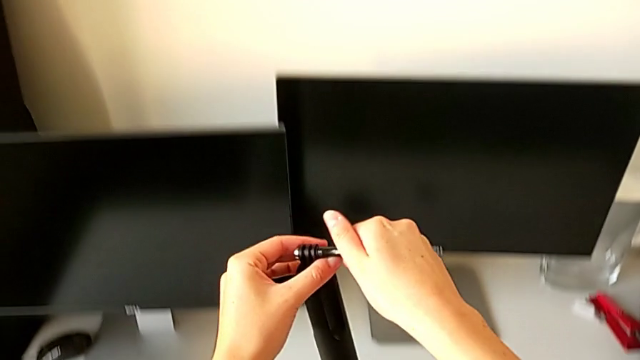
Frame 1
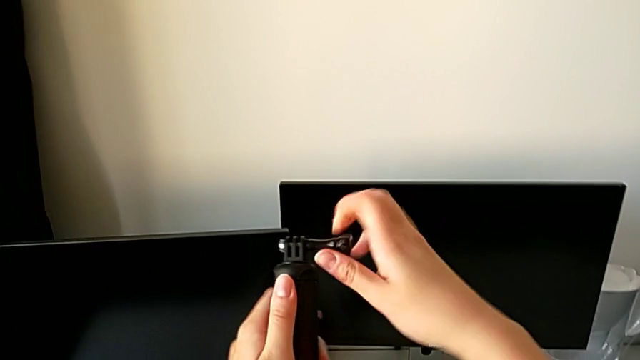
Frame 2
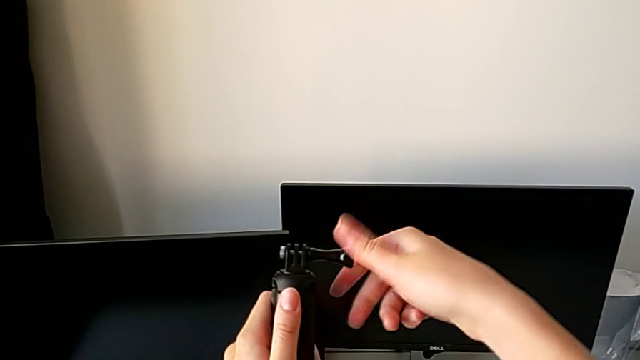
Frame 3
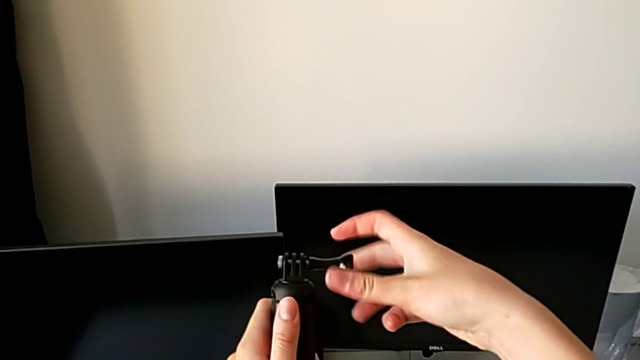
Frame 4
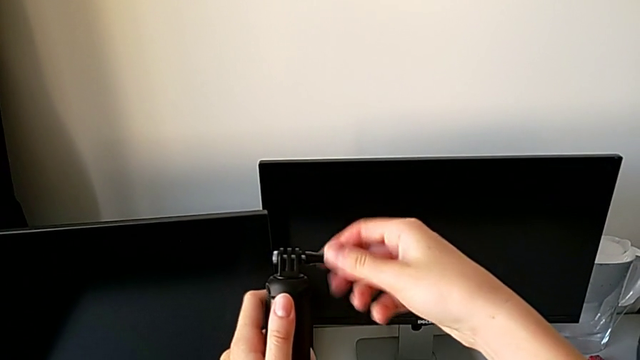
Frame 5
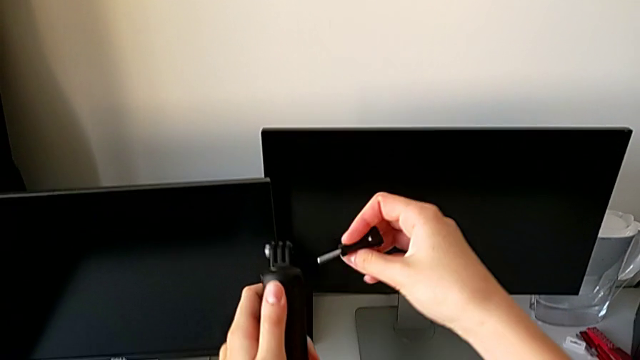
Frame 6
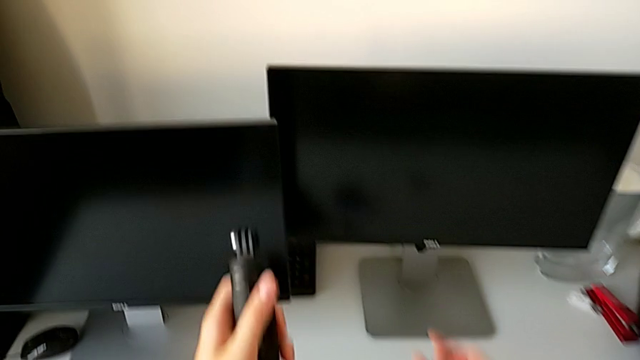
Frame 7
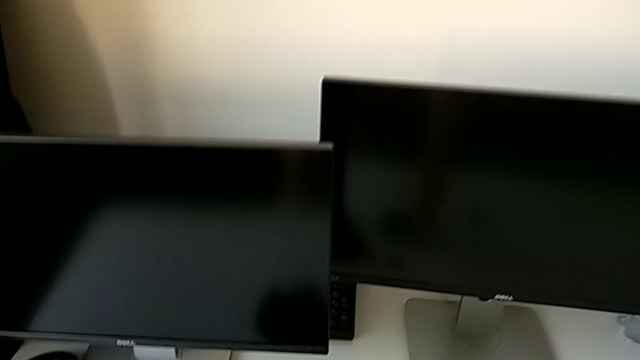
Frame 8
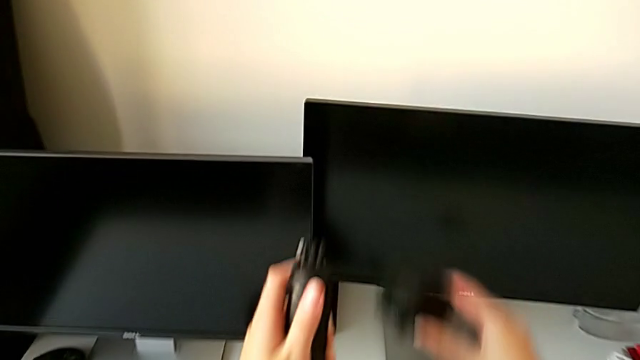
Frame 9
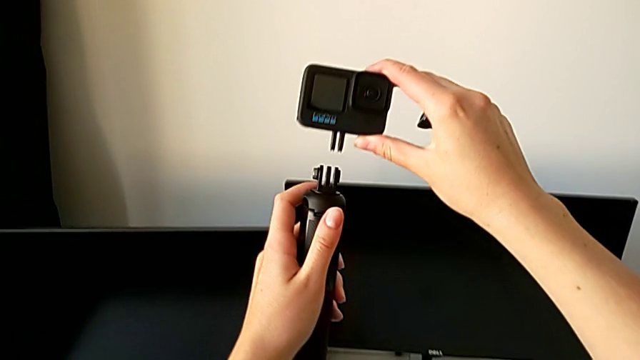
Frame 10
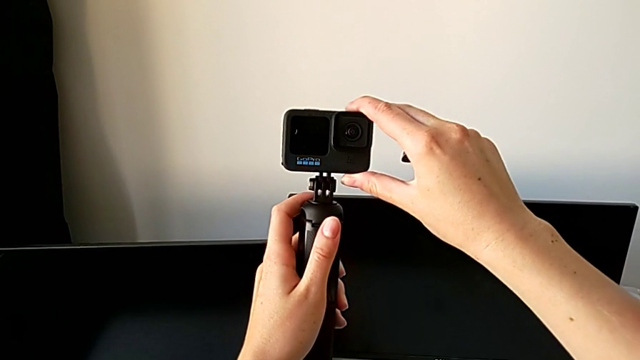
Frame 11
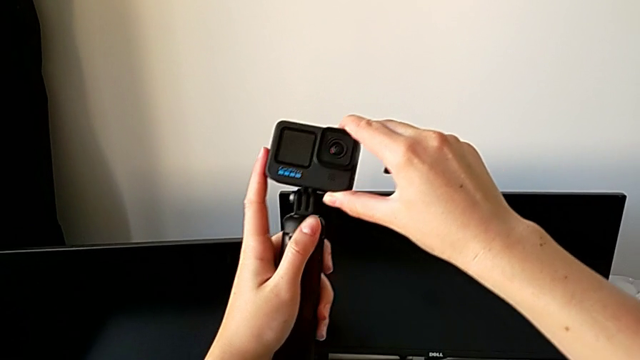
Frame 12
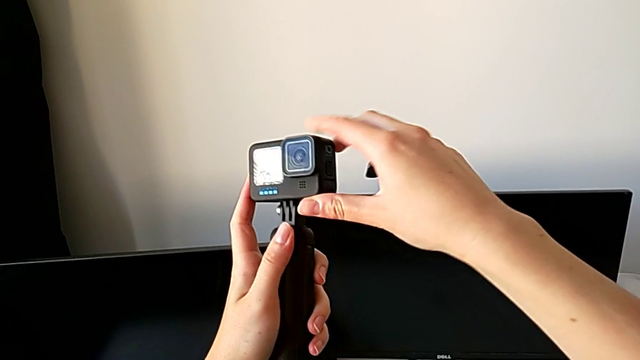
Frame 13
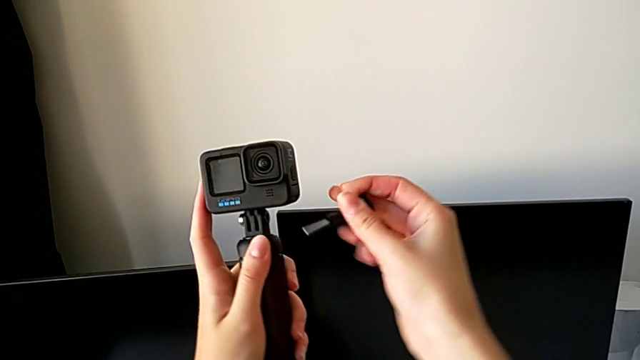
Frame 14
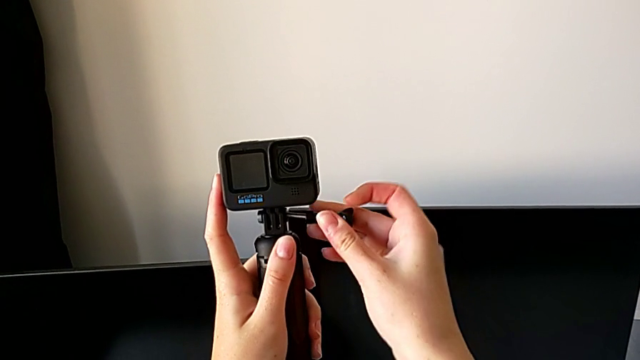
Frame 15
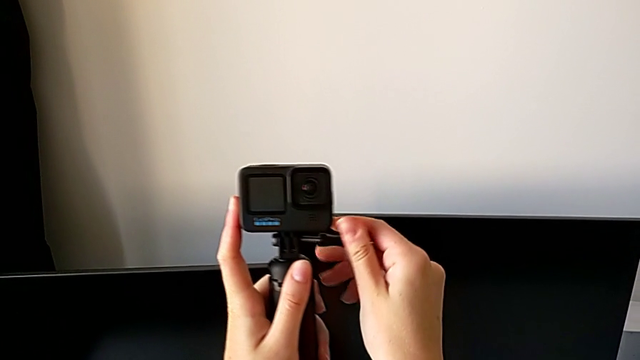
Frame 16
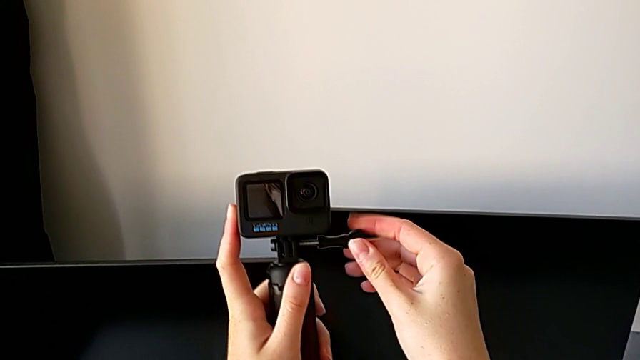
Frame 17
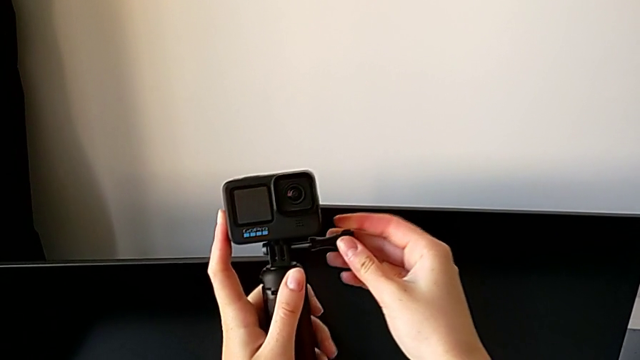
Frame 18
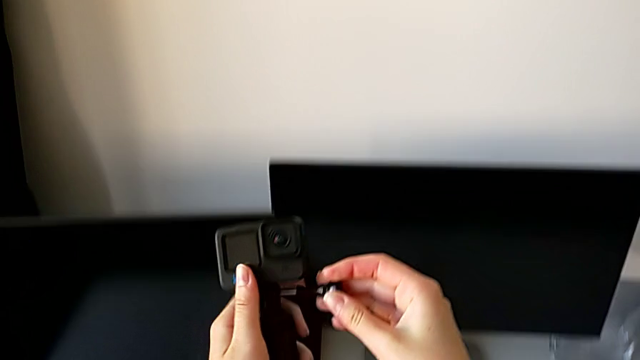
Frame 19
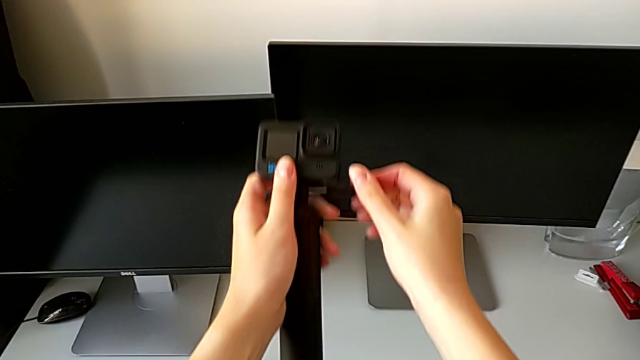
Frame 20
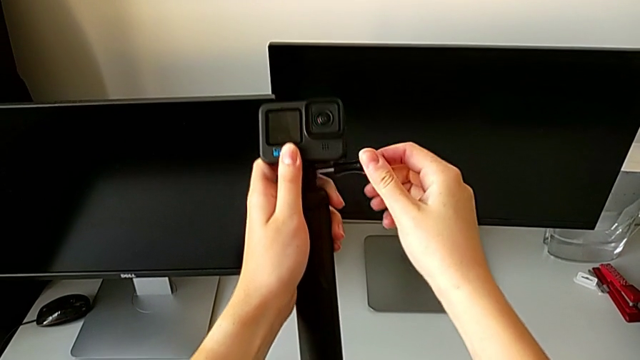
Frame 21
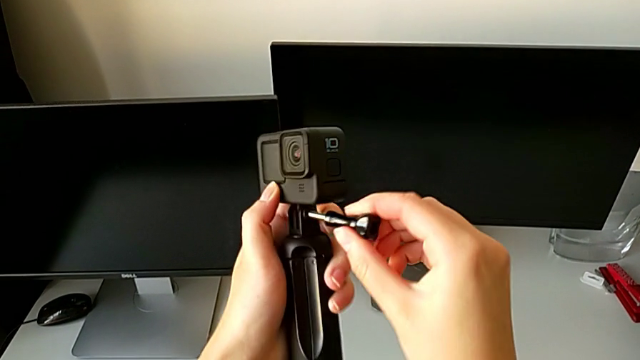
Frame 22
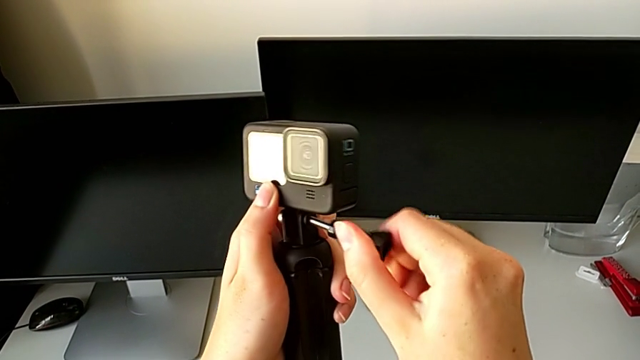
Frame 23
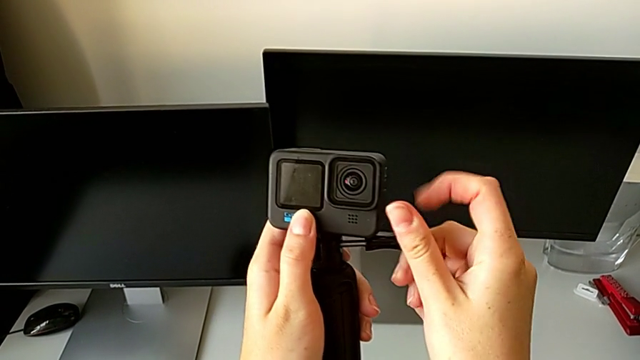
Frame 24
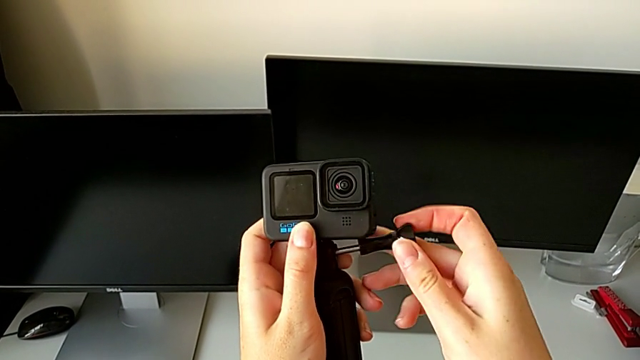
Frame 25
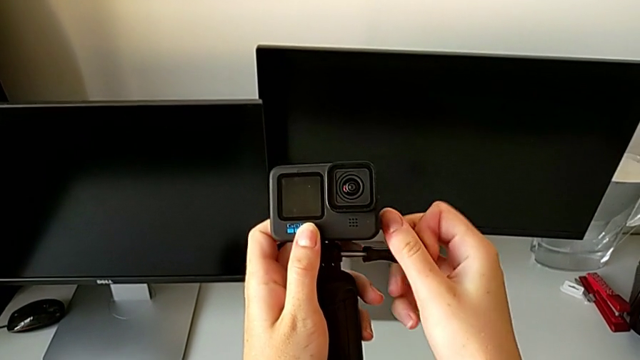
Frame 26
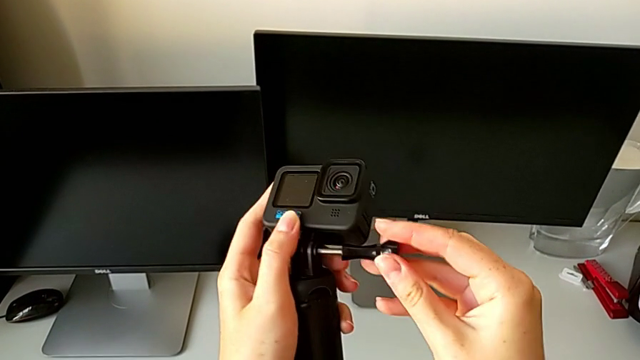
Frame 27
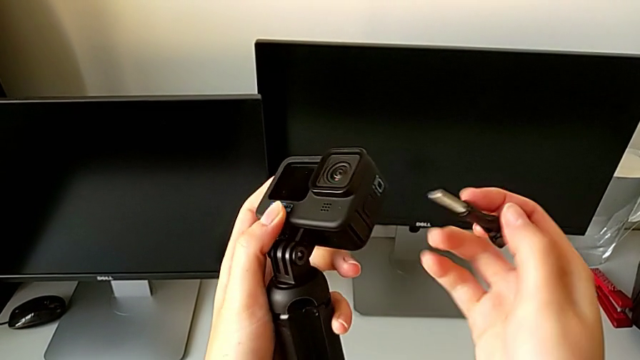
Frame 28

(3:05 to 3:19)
The camera wearer is assembling the GoPro to the handheld grip. They unscrew the screw, insert the GoPro and wrongly assemble the screw, with the GoPro not inserted correctly.

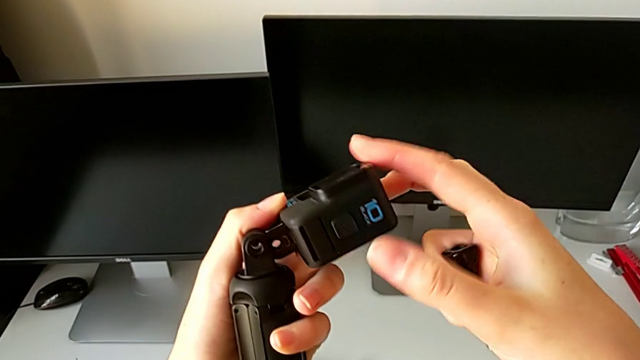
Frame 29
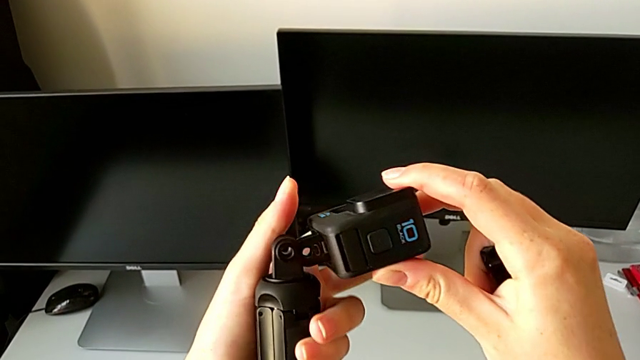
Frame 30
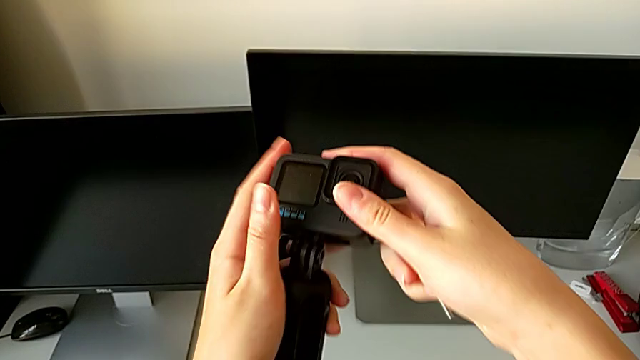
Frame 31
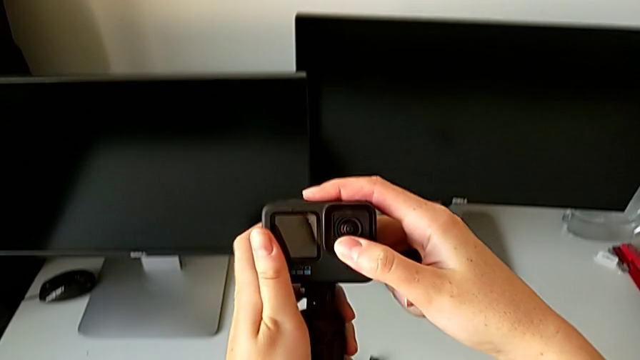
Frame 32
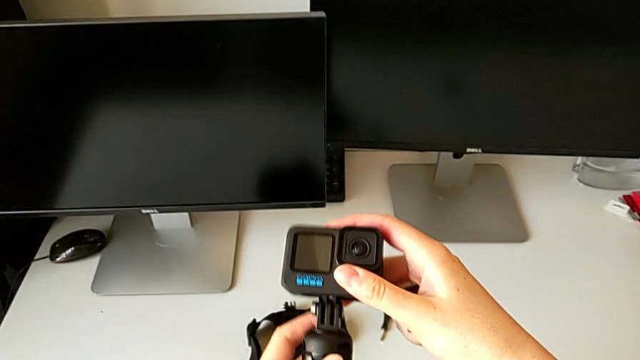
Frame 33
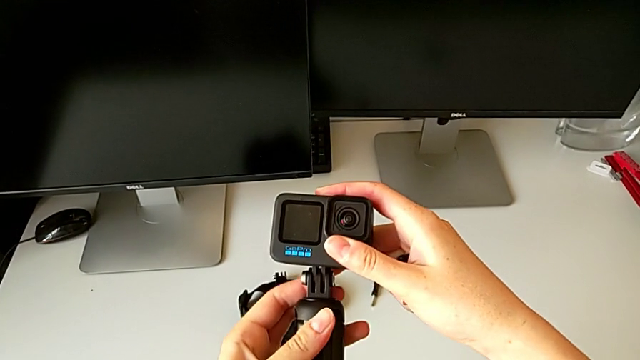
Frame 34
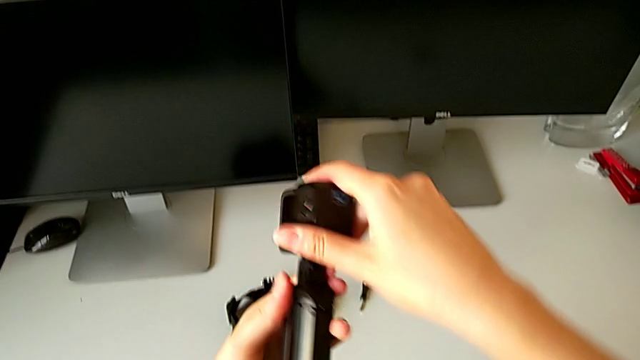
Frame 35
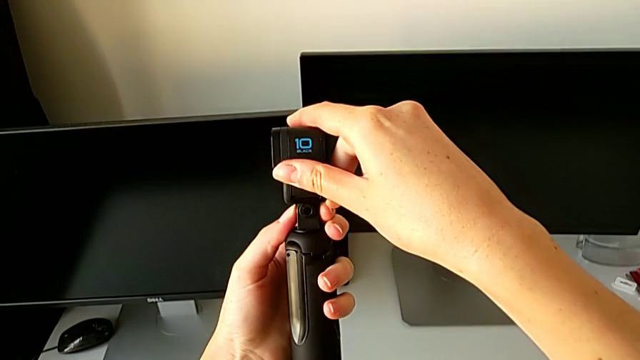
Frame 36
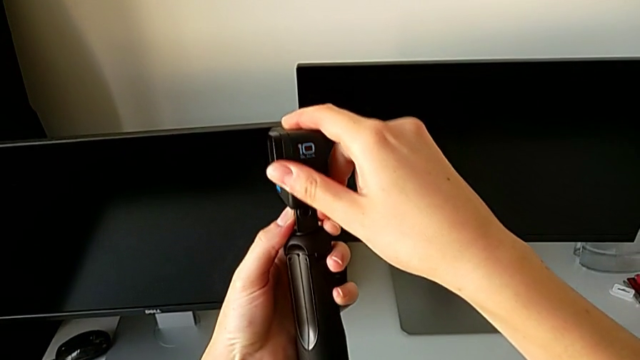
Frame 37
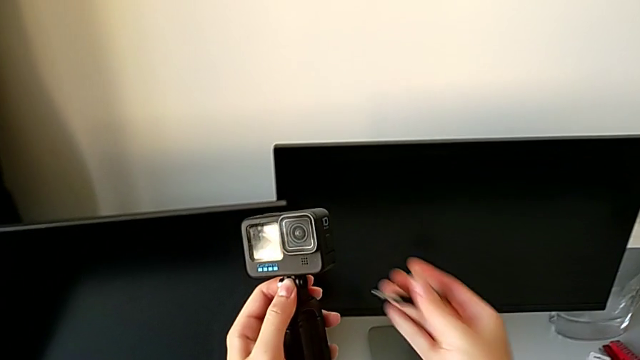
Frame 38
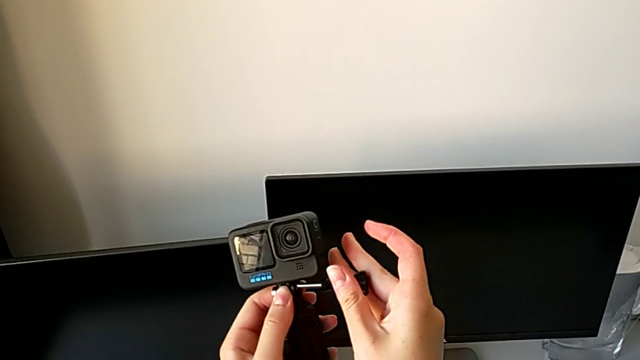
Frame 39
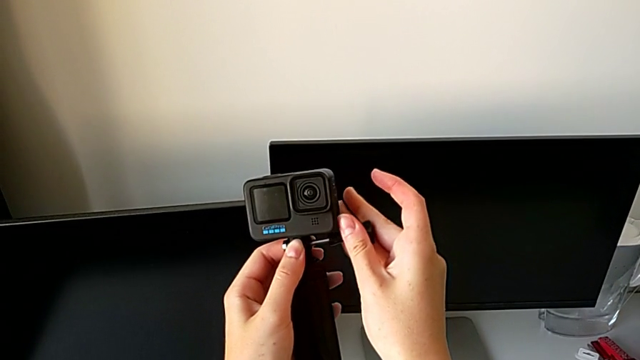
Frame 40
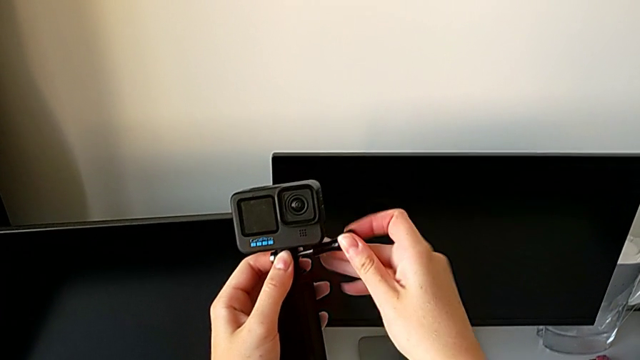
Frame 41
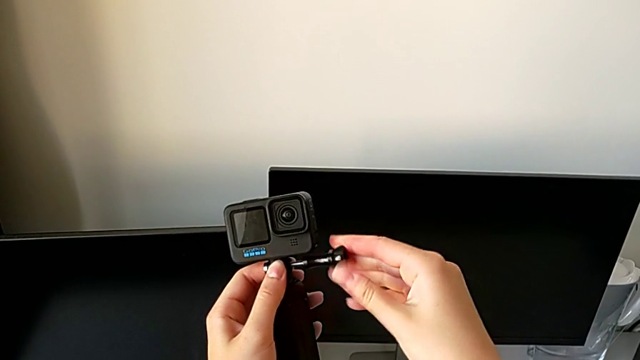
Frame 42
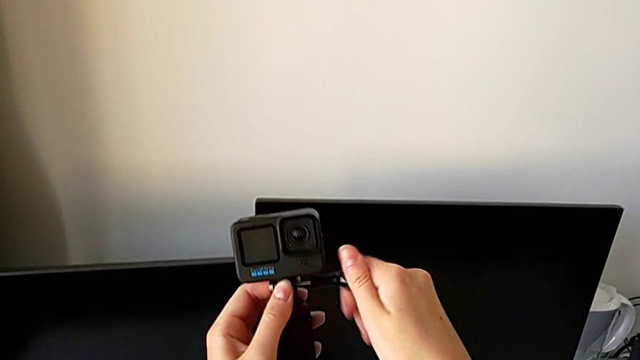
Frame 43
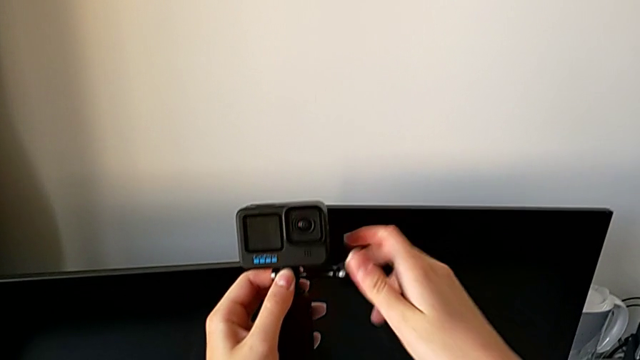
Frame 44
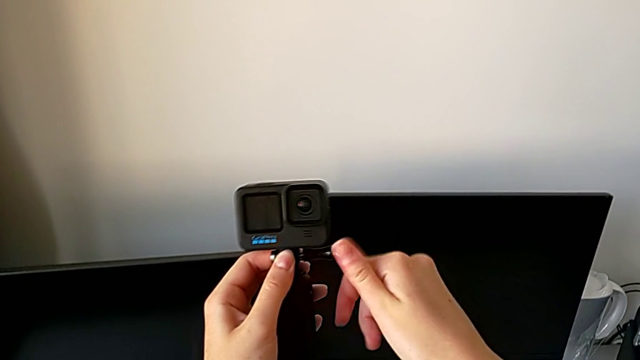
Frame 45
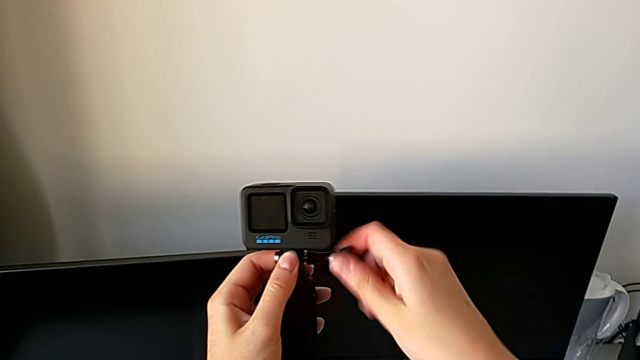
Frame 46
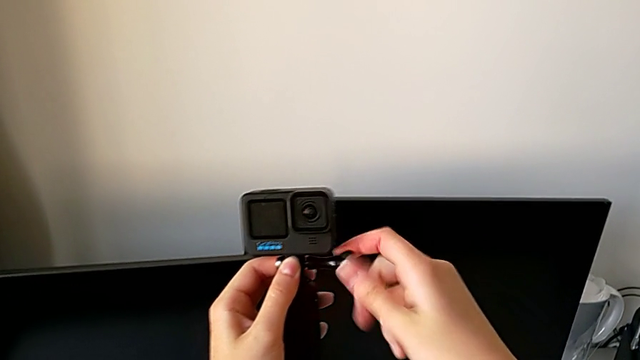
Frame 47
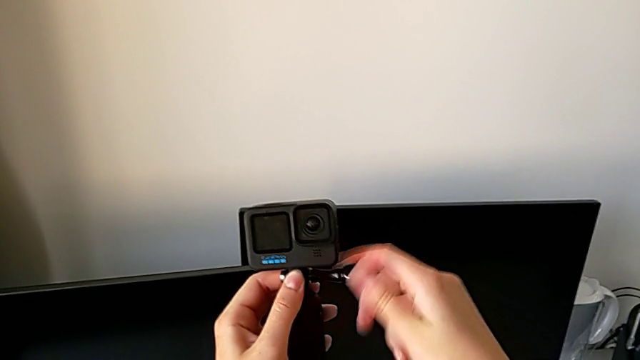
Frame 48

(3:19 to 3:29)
The camera wearer is assembling the GoPro to the handheld grip. They align the GoPro and screw the screw.
